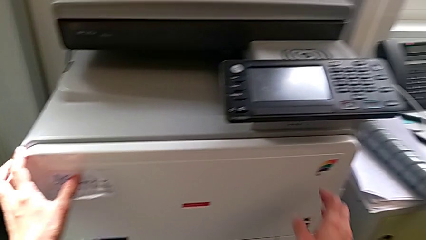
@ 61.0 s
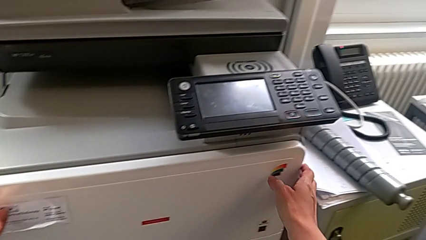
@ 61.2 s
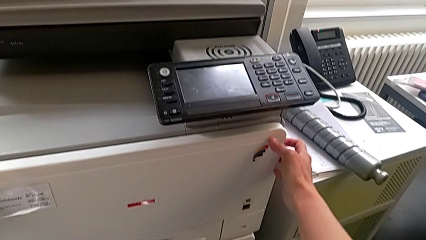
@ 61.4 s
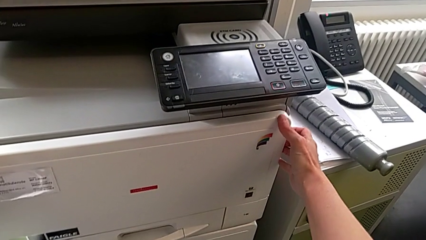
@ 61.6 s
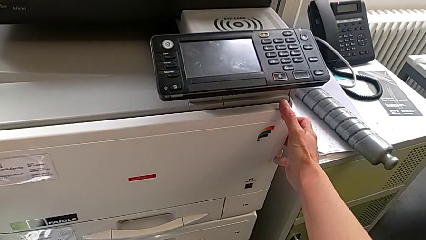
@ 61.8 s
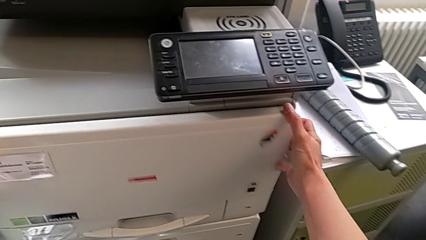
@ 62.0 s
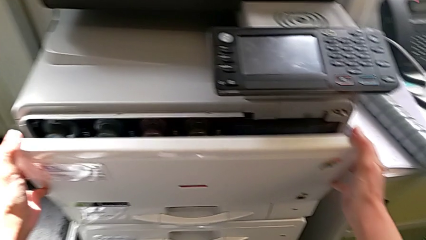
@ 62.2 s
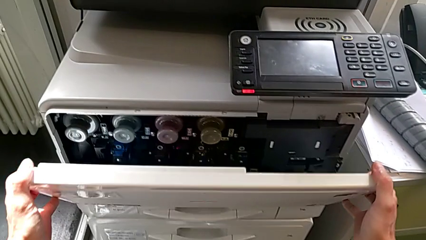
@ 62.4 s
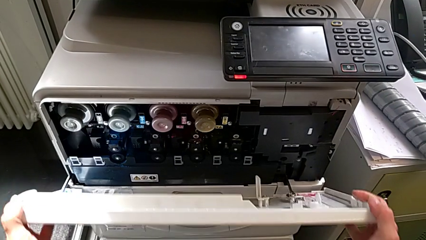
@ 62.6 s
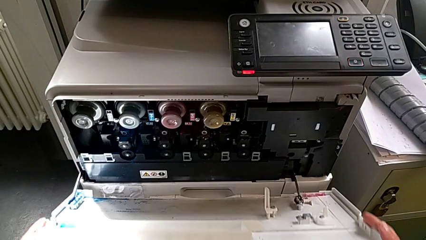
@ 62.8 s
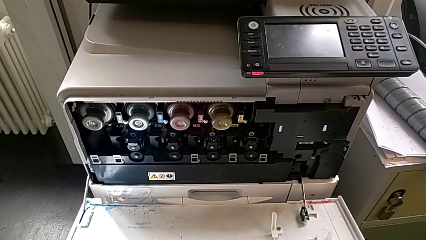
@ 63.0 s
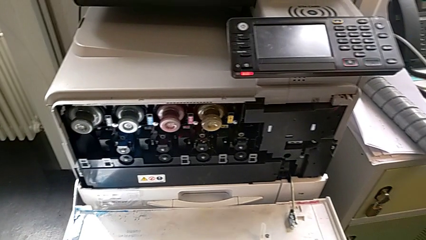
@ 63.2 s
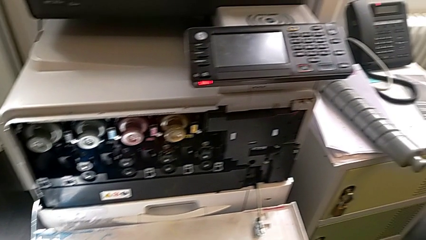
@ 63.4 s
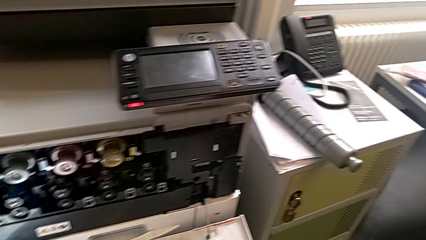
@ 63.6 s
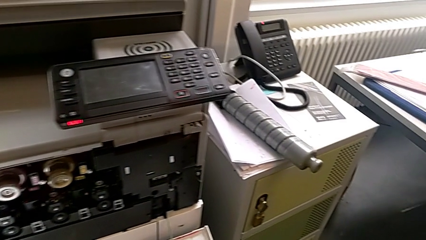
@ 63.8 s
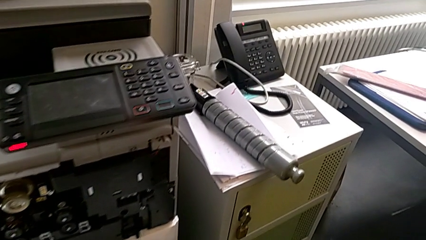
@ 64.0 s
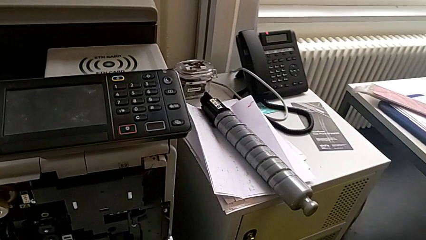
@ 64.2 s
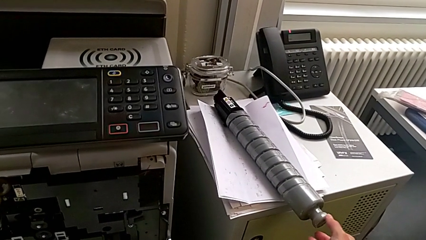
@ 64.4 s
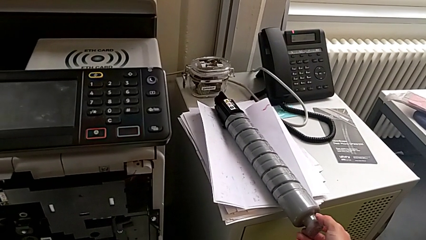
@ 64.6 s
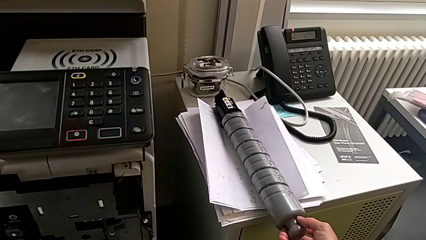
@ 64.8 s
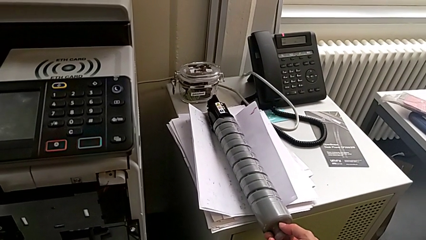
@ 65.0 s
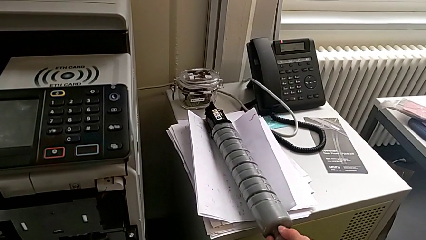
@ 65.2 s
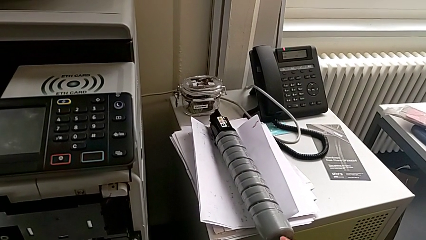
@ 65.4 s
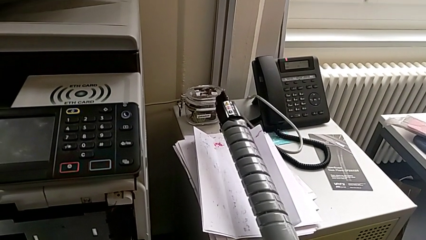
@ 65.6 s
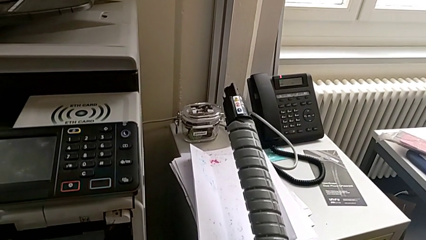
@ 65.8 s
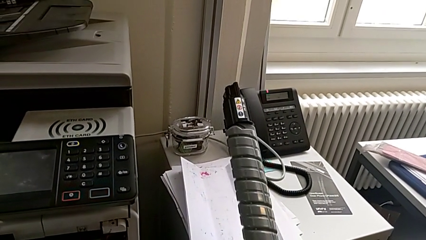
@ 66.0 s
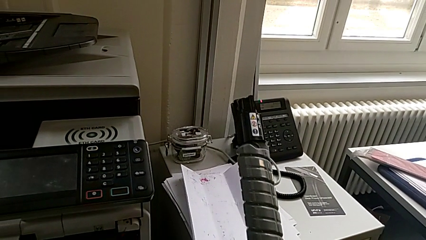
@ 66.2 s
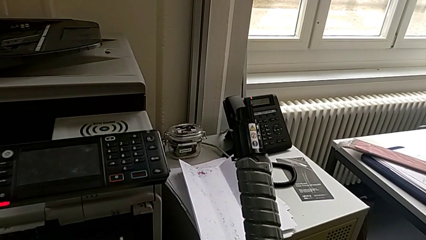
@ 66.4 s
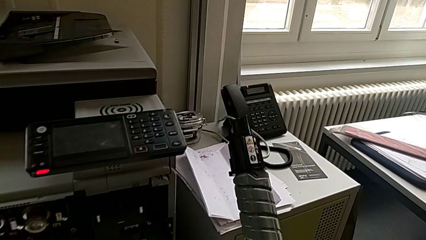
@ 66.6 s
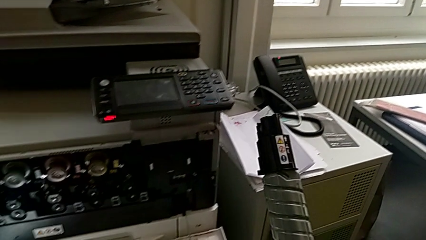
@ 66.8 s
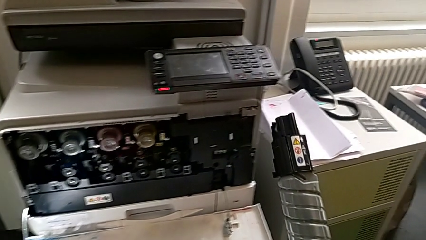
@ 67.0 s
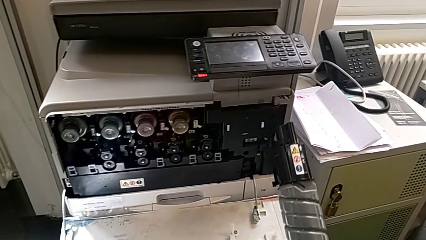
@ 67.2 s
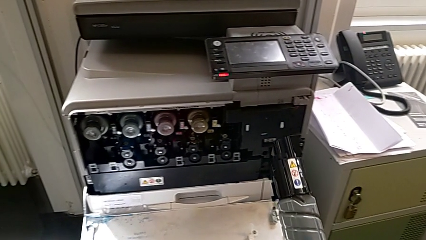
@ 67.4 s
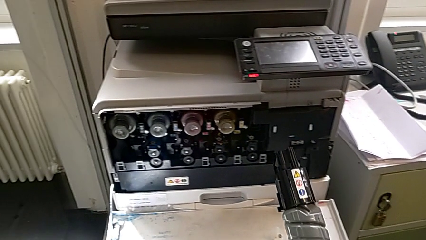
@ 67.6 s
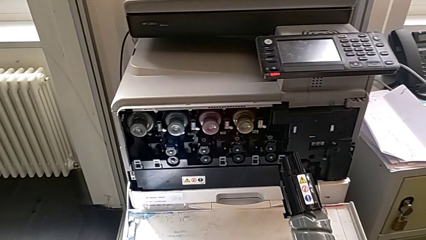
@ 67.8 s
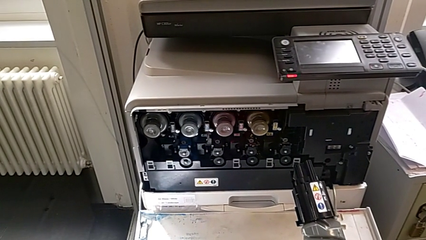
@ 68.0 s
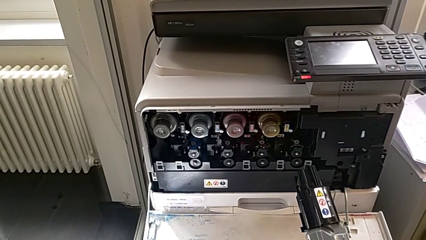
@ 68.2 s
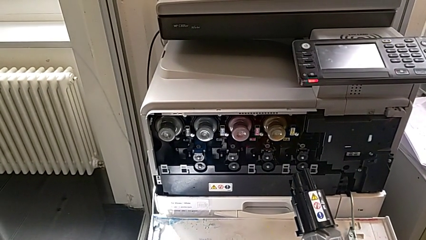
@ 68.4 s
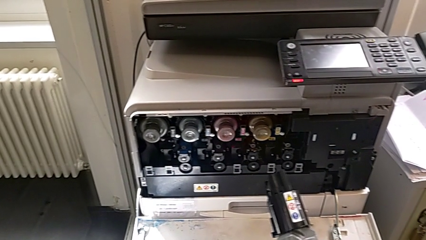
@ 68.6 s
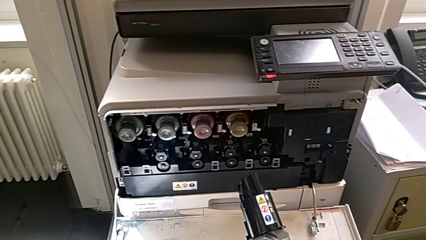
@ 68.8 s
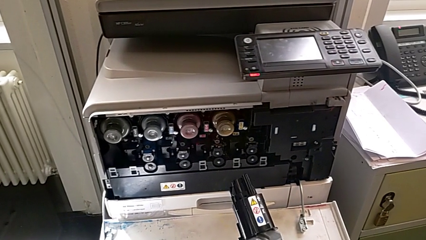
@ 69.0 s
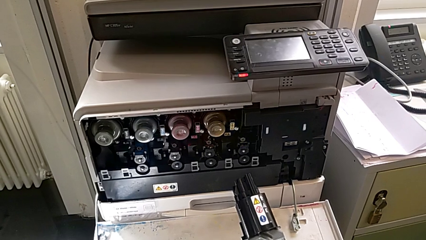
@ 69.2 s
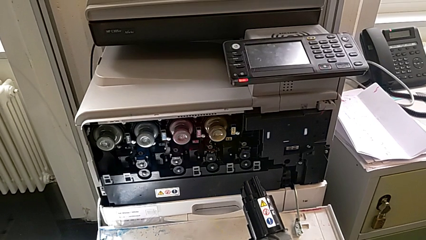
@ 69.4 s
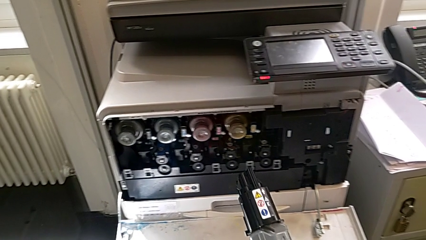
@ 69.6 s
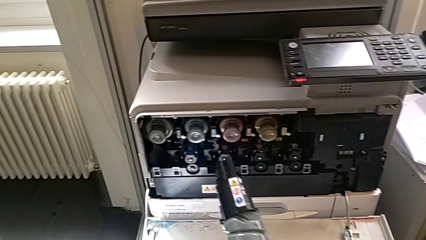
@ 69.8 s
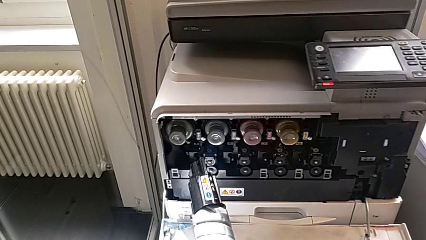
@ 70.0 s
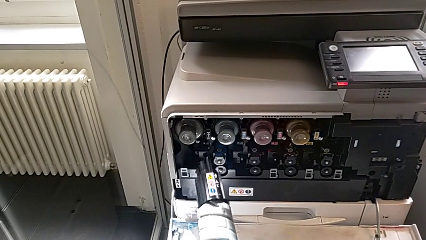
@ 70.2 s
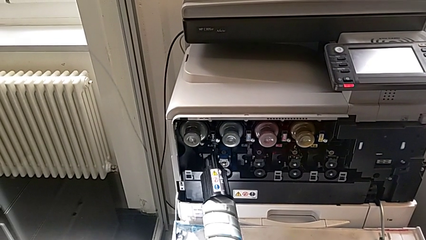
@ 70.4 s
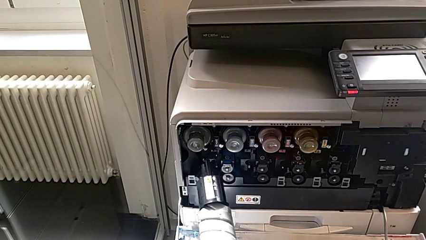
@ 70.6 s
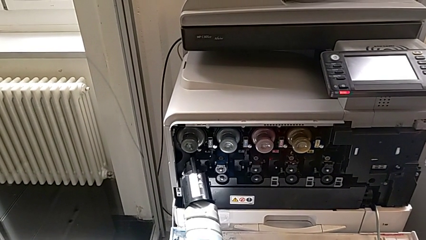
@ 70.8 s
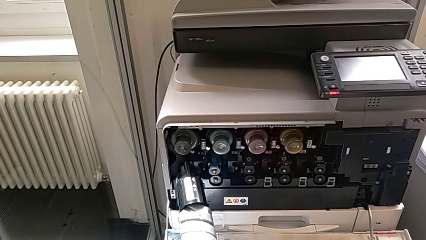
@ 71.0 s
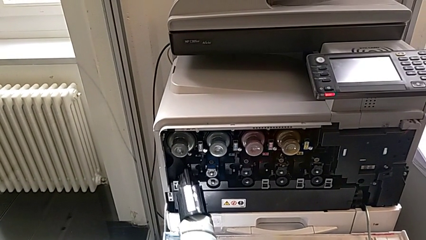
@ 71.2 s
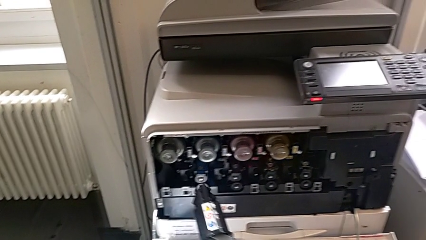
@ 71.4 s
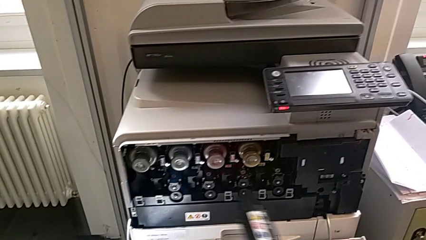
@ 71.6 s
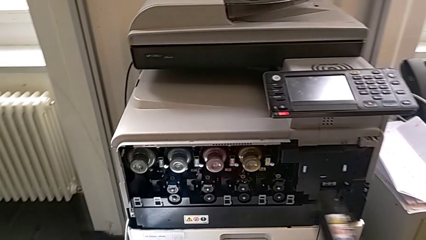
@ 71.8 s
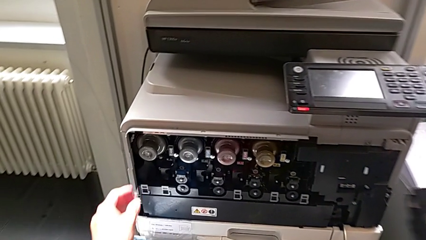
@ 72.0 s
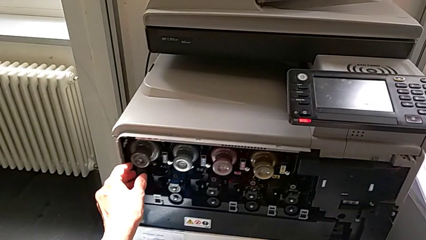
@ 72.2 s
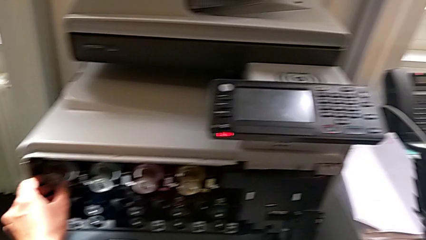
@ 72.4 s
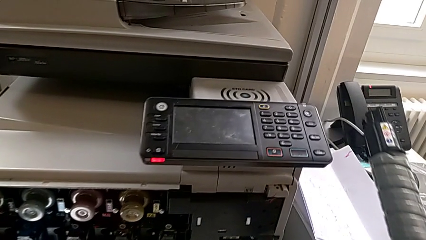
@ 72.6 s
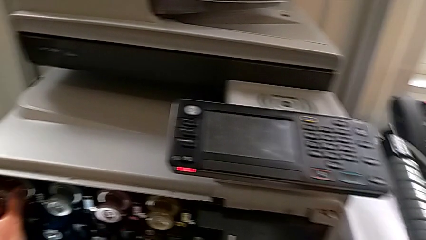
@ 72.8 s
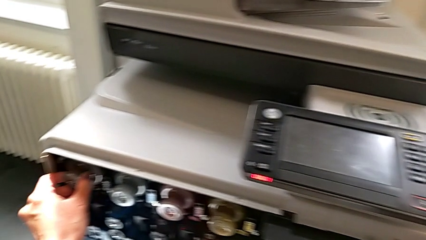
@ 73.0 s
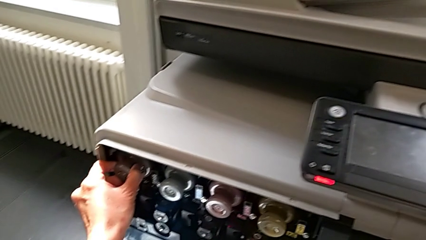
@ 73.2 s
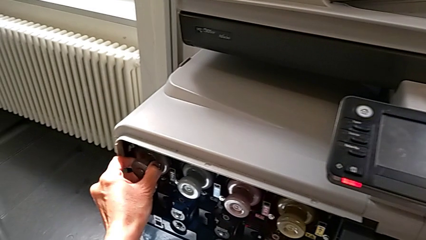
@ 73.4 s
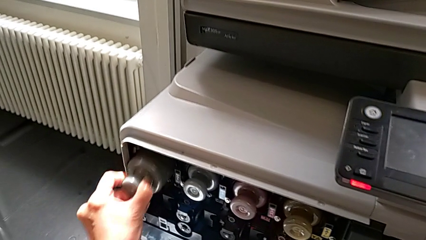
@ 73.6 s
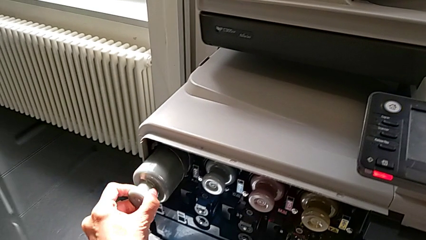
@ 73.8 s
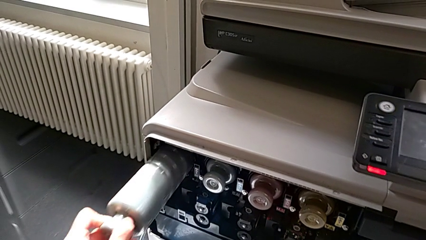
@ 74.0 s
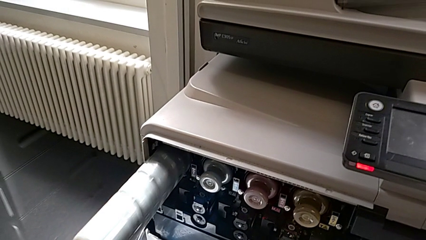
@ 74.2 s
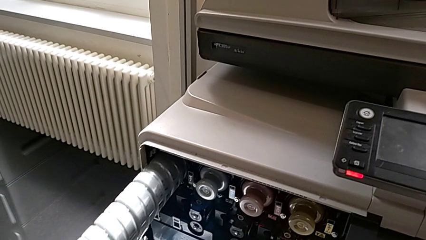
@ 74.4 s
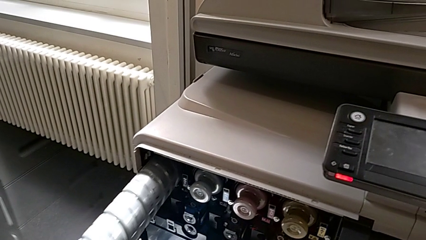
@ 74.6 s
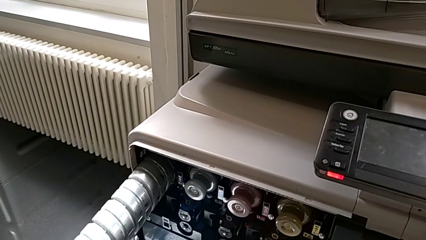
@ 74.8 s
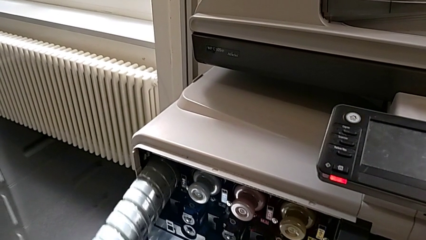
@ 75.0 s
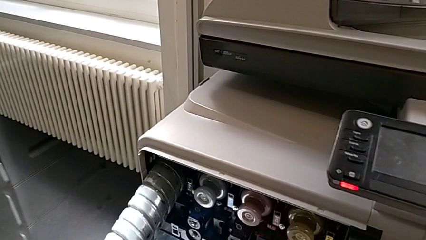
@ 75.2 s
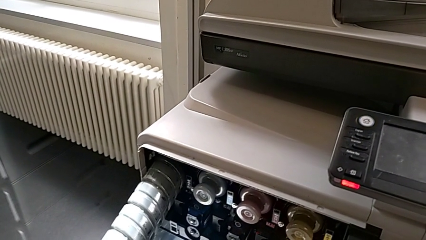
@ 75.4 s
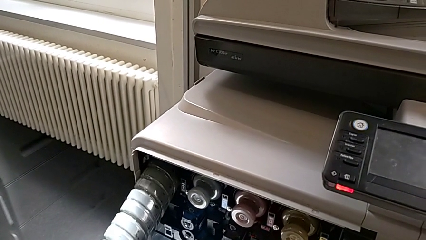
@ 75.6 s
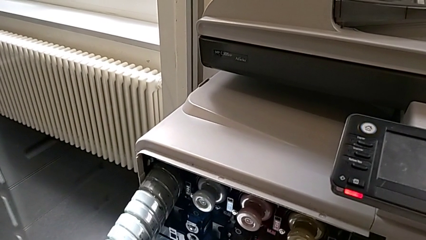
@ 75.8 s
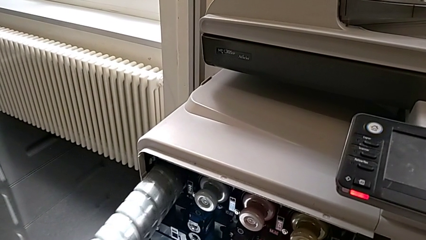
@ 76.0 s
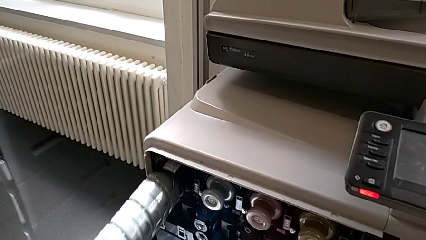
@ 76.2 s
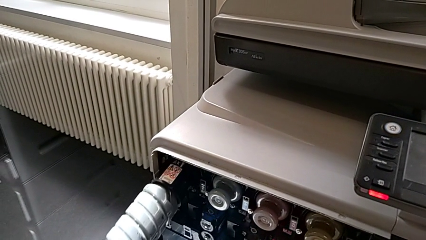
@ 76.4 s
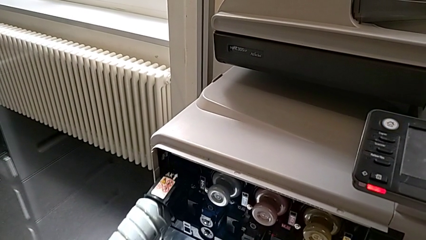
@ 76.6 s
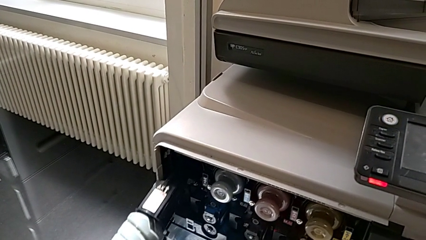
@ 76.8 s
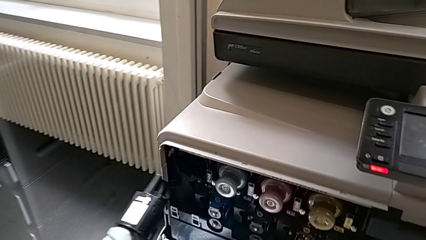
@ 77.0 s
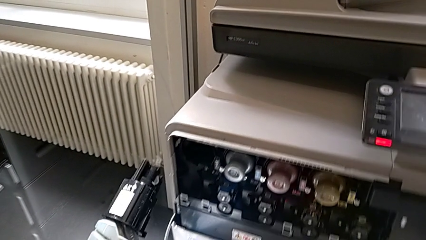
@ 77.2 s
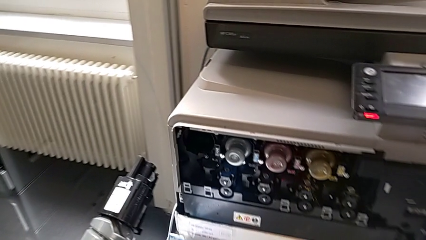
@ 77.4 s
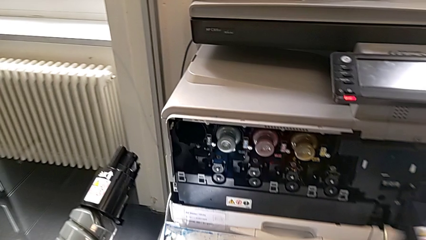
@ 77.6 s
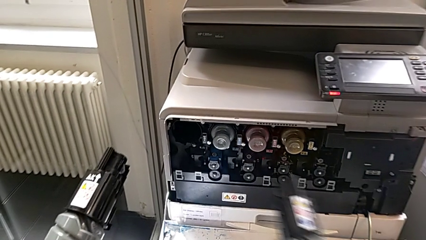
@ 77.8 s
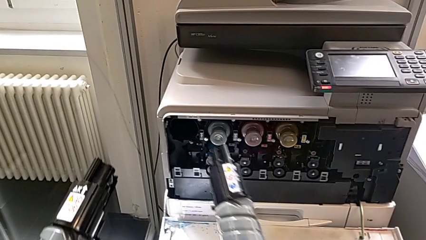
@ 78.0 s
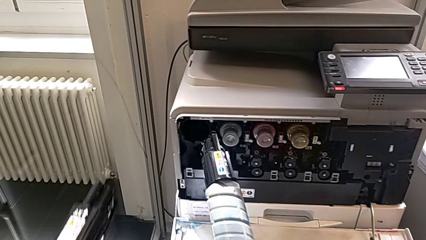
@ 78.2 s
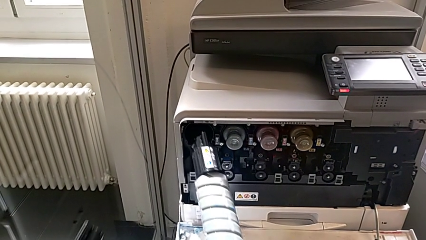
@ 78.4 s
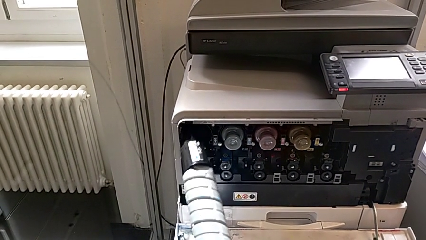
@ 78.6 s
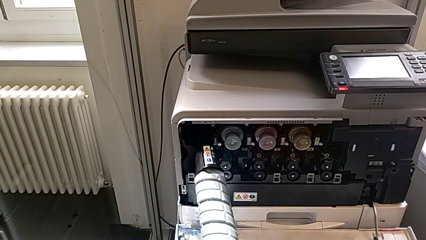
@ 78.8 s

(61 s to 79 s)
The camera wearer is exchanging a black ink cartridge. They grab the cartridge gate, open it, approach the ink cartridge, grab the new ink cartridge, lift it and approach the cartridge gate. They wrongly insert the ink cartridge, approach the old ink cartridge, grab it, withdraw it and approach the cartridge gate.
